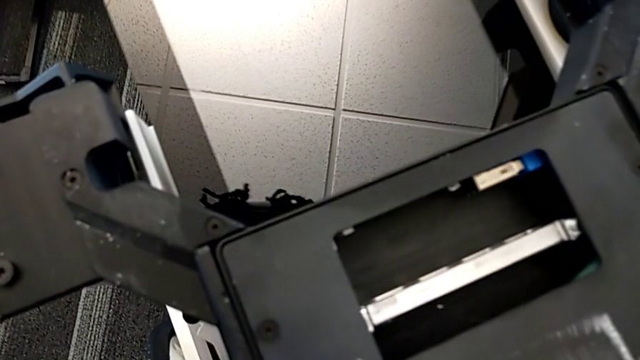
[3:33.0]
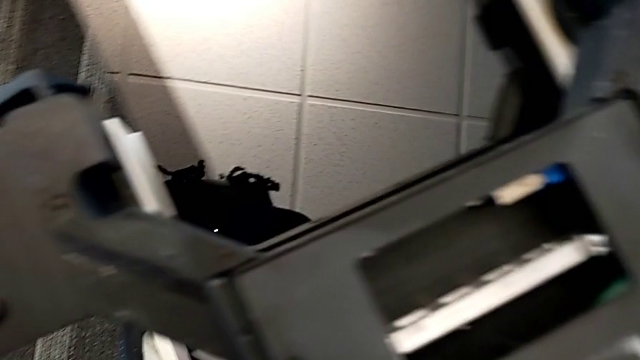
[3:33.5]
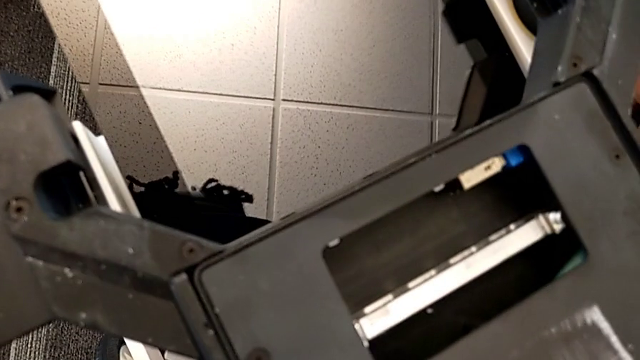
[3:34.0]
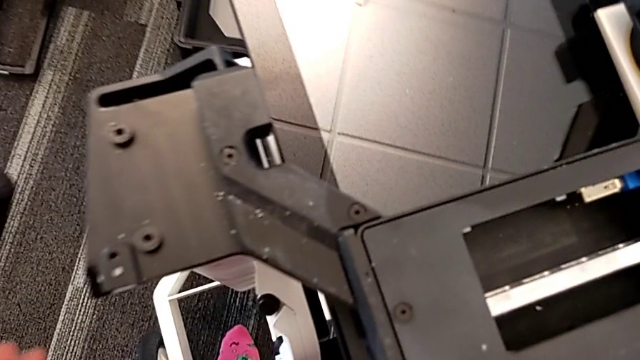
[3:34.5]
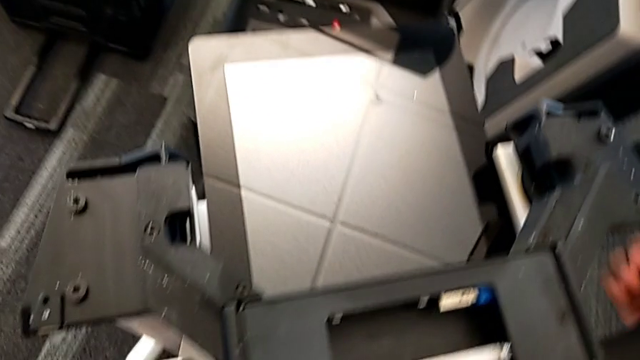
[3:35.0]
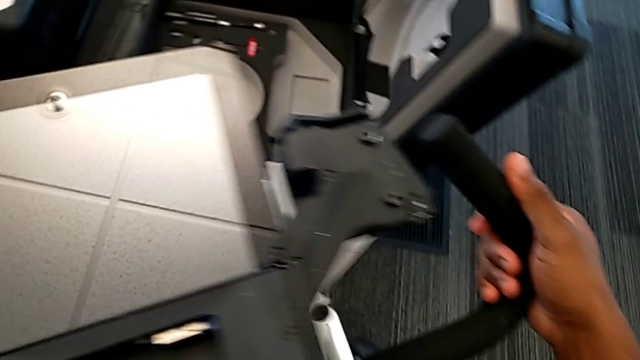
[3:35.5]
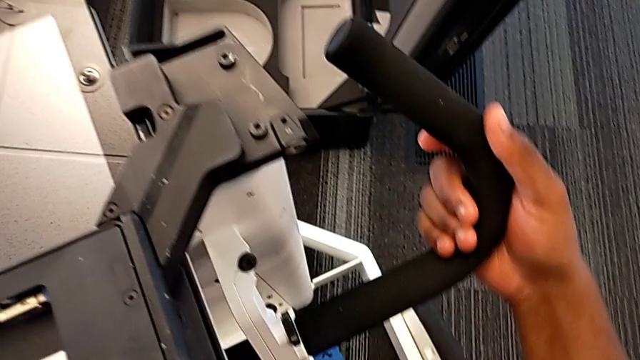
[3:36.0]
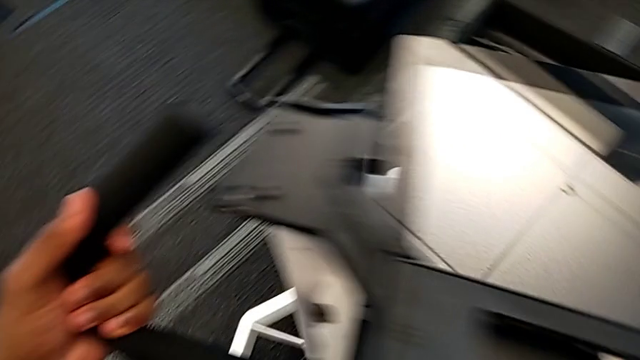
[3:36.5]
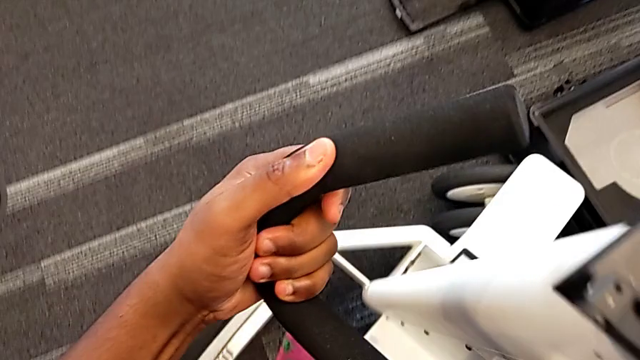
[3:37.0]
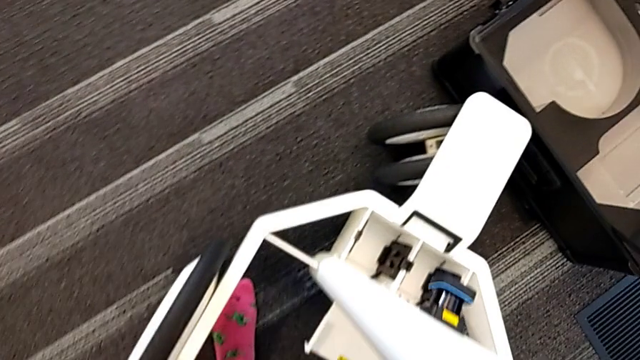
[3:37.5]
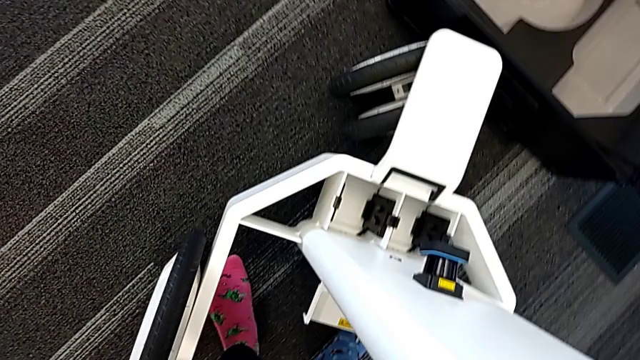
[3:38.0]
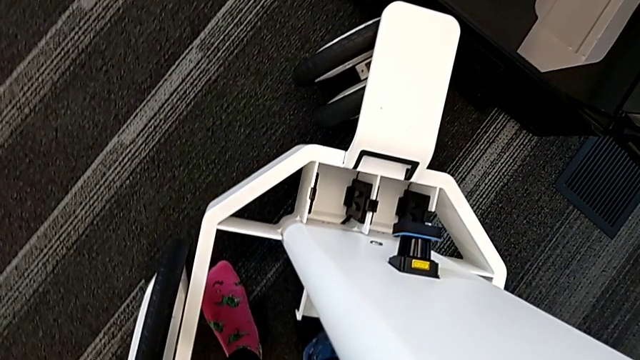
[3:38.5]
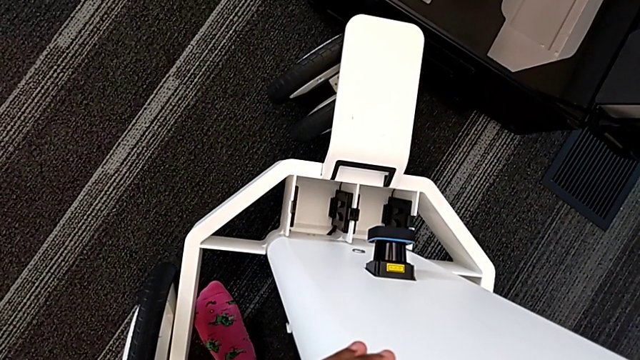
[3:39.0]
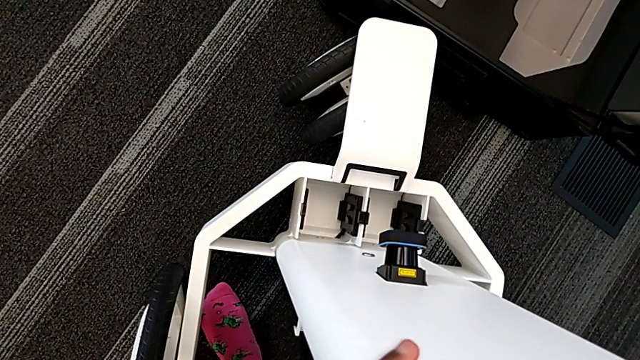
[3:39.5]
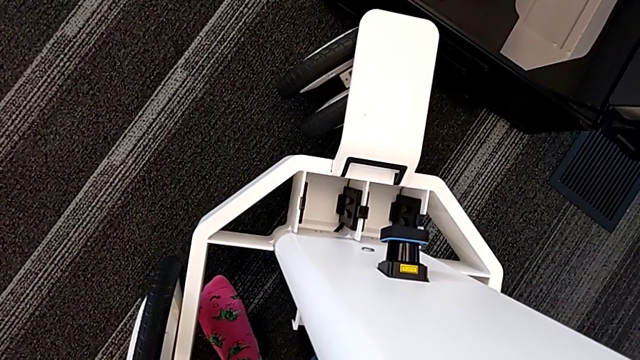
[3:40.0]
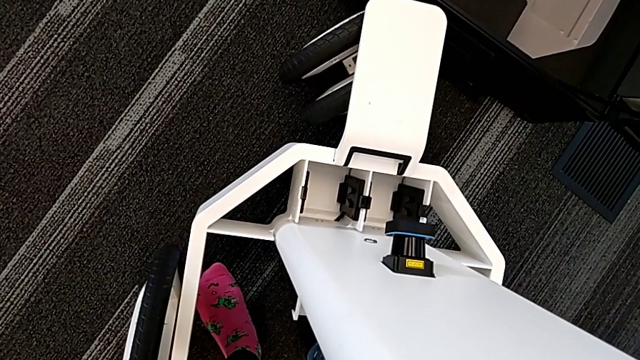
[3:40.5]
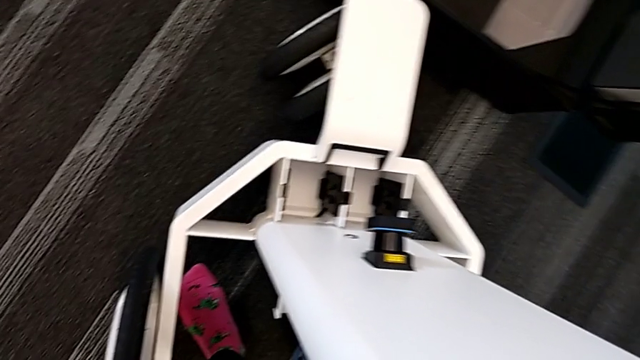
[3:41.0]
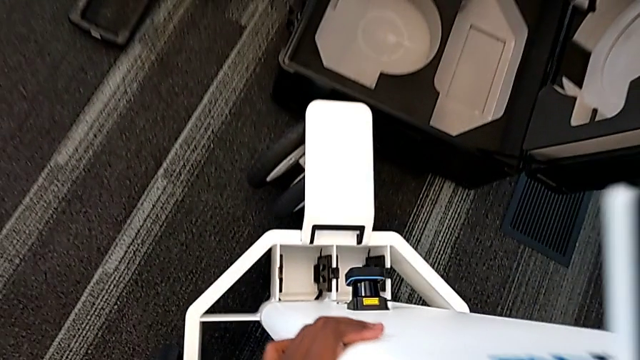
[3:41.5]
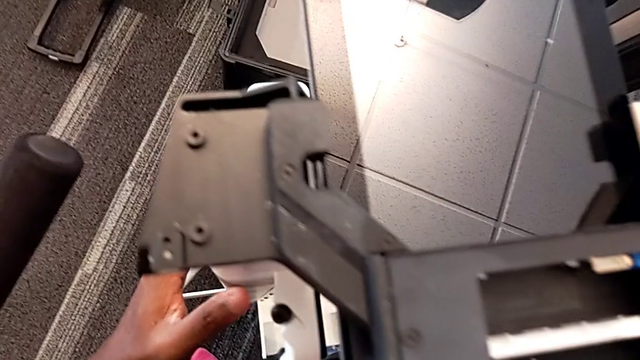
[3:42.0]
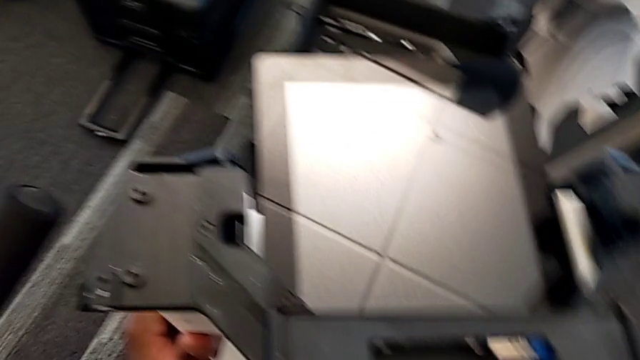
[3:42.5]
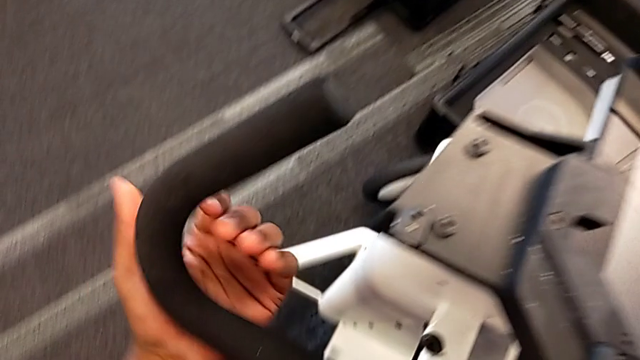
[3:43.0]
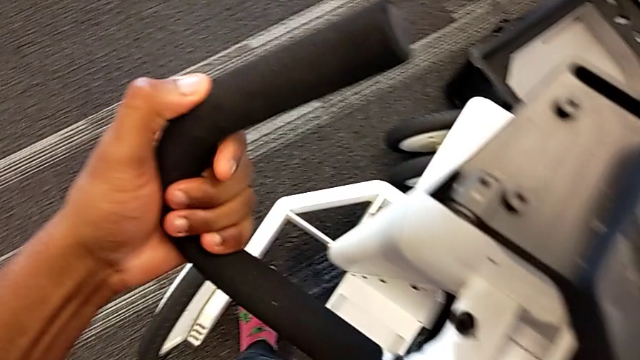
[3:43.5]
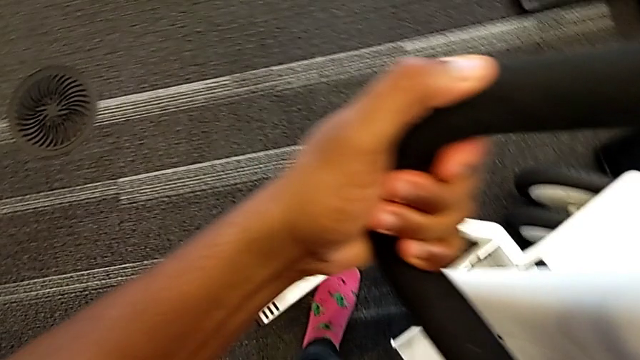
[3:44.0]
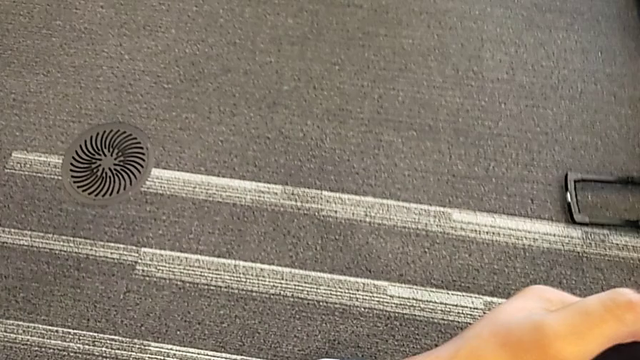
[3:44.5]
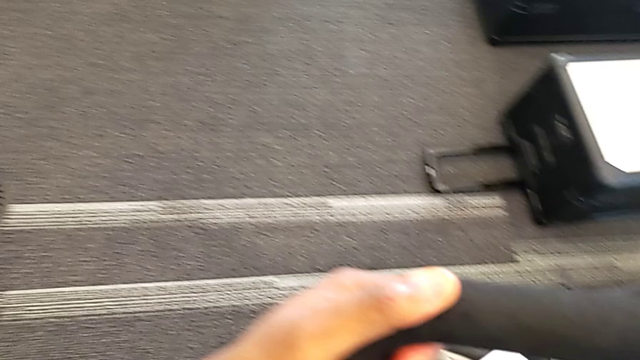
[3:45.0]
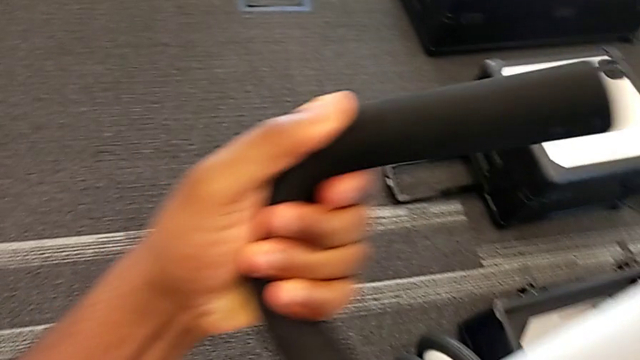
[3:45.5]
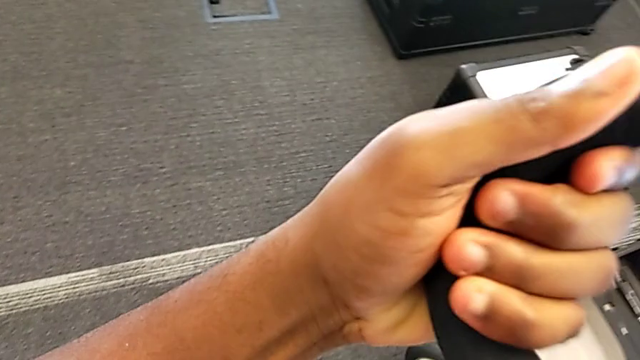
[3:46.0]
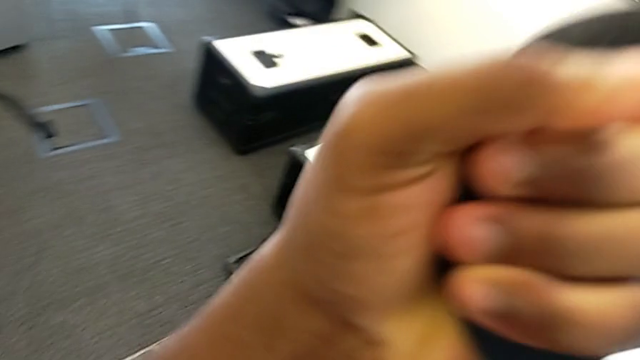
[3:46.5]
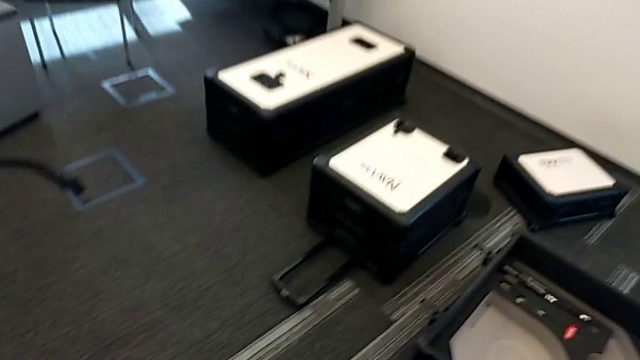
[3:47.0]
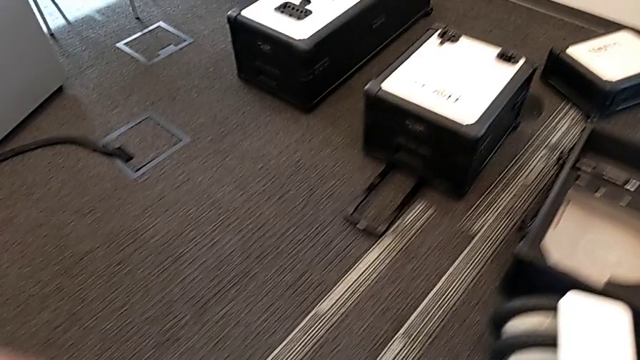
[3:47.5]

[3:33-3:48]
The camera wearer is disassembling the base. They keep withdrawing the M6 body.

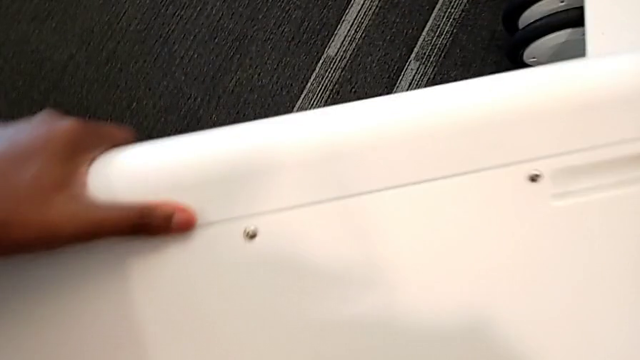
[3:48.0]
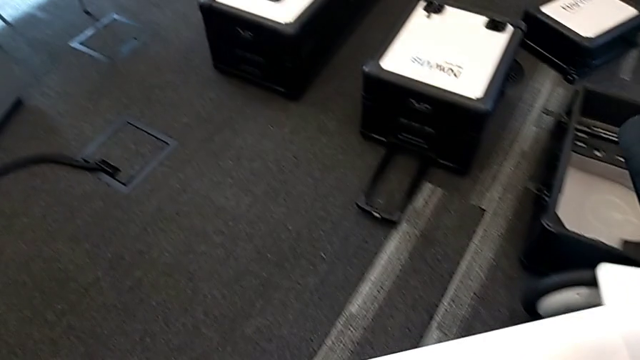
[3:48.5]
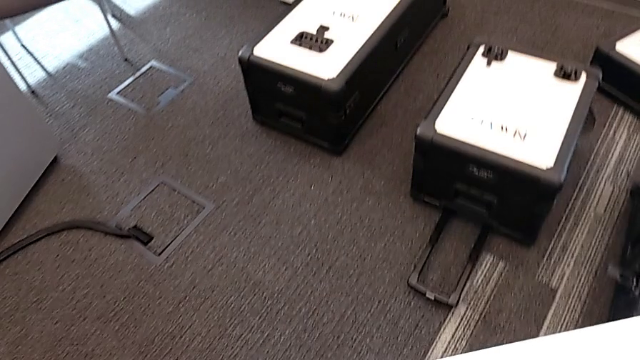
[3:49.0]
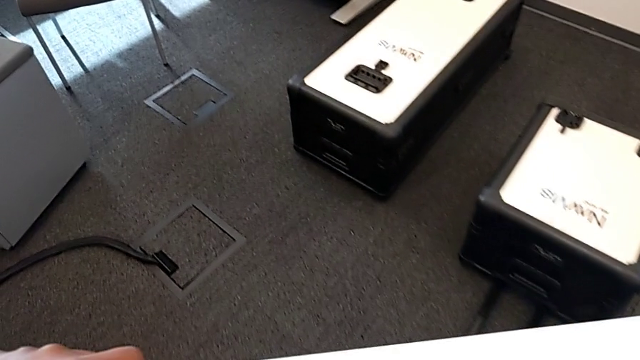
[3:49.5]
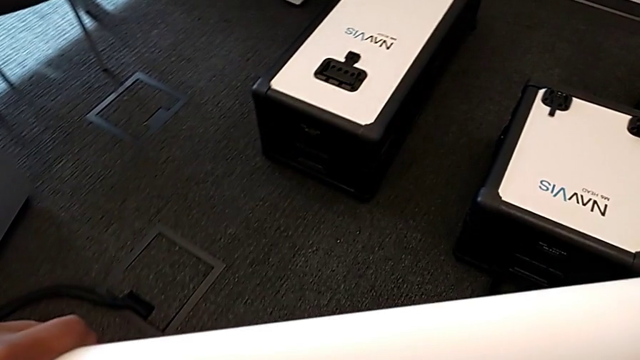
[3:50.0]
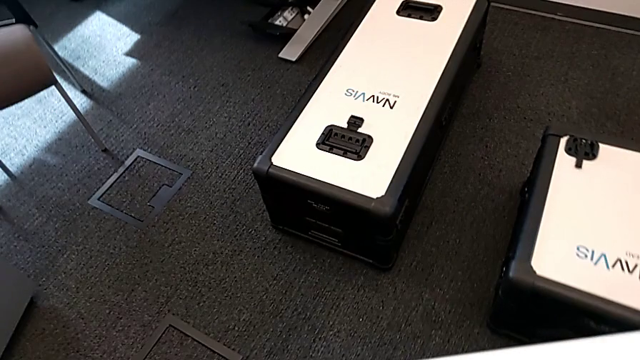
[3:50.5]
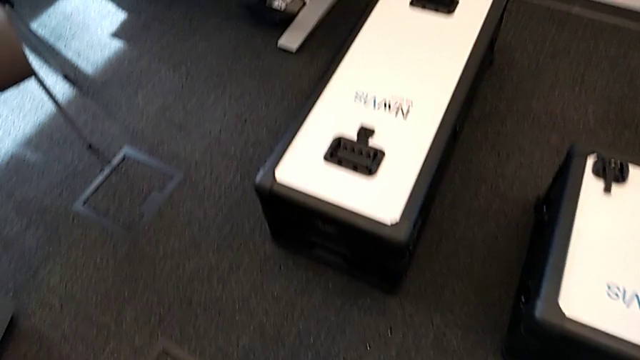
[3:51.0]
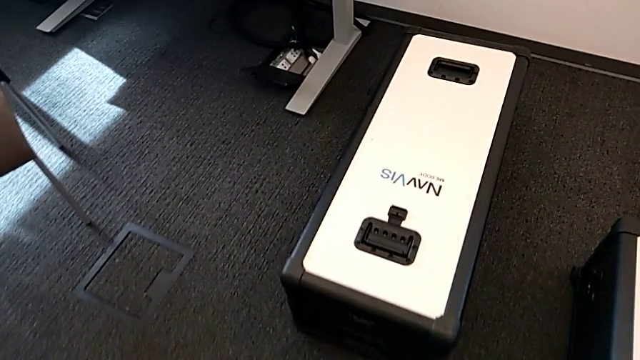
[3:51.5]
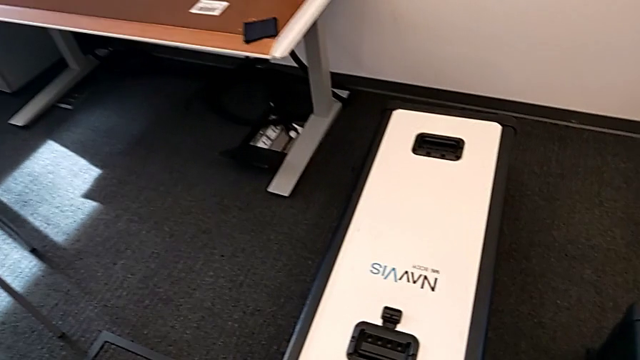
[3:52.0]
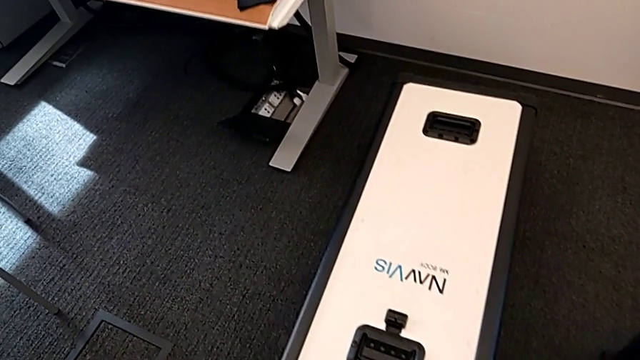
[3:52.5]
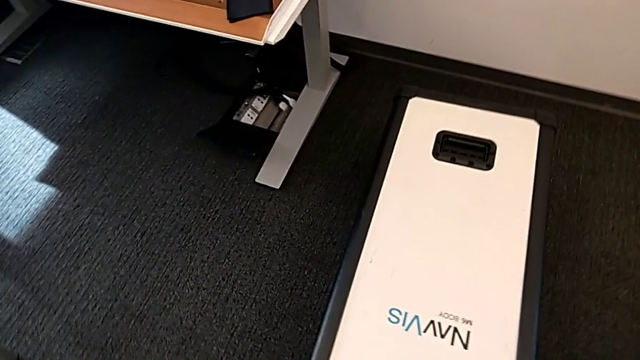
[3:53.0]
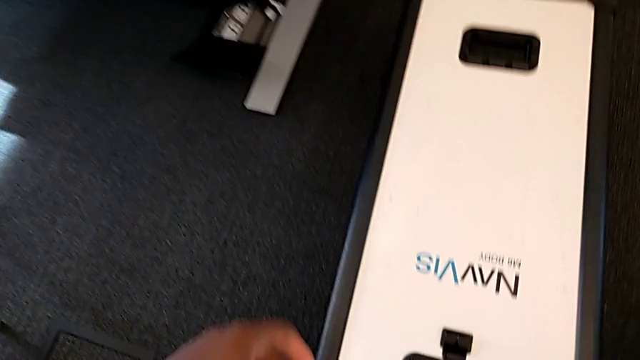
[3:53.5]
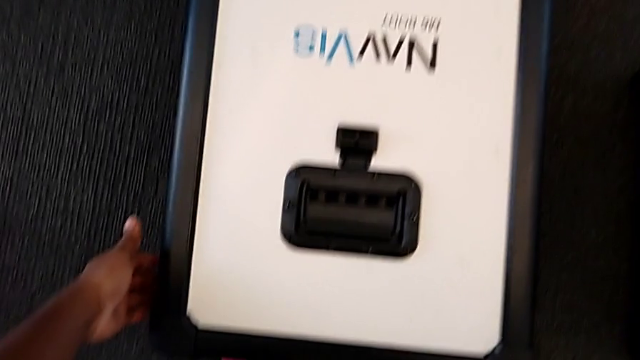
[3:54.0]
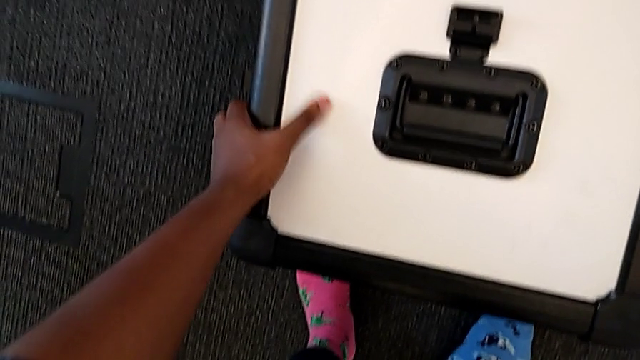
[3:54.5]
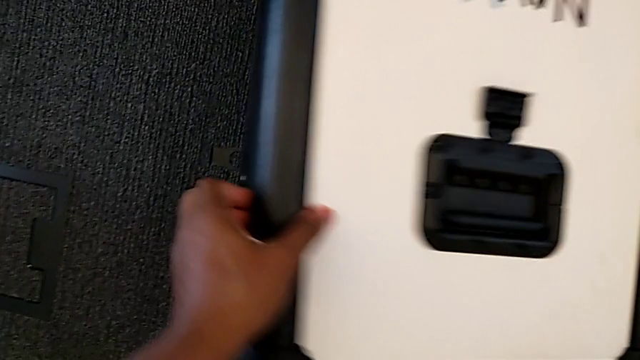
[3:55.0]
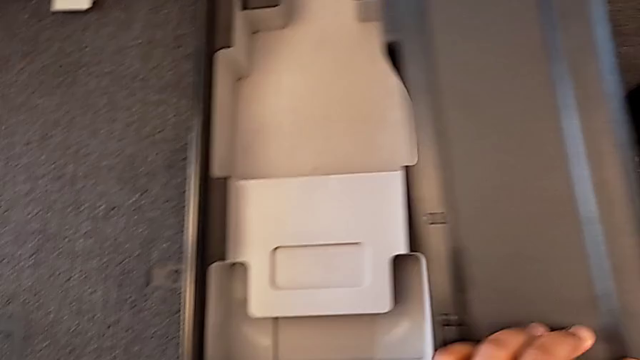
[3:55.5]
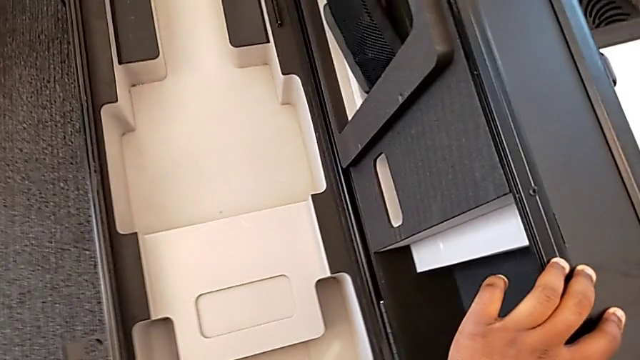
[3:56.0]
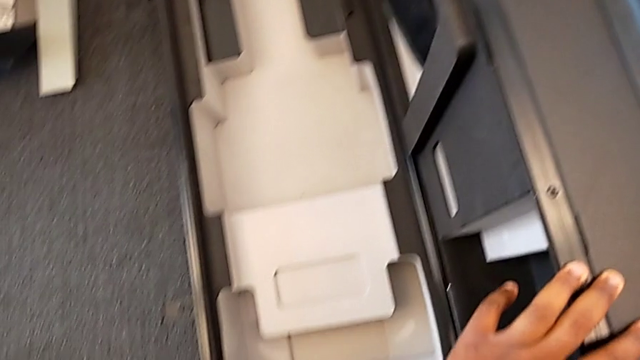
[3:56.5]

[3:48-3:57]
The camera wearer is disassembling the base. They keep withdrawing the M6 body and open the box.
